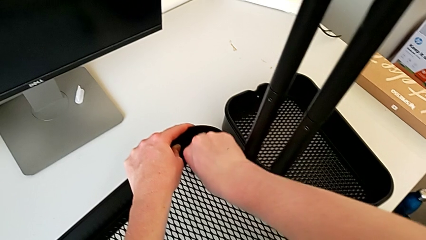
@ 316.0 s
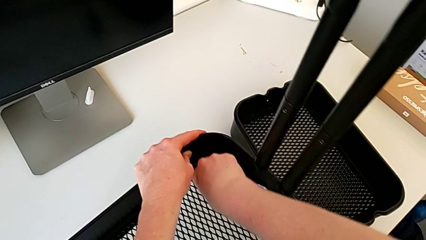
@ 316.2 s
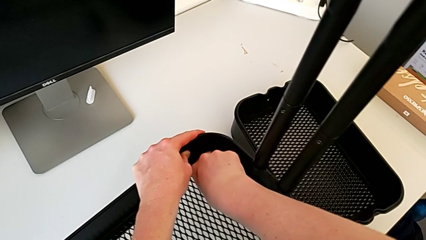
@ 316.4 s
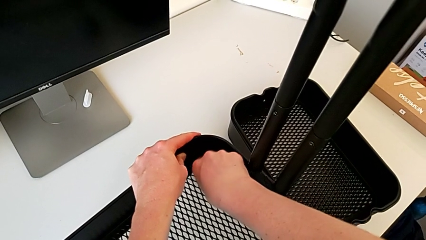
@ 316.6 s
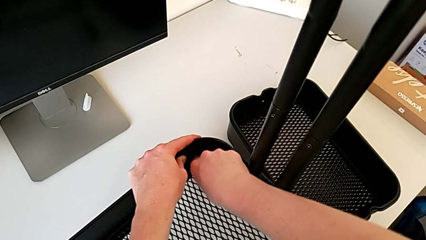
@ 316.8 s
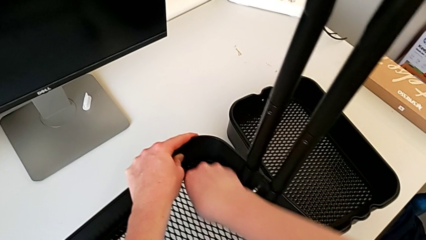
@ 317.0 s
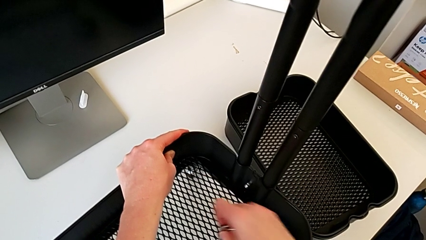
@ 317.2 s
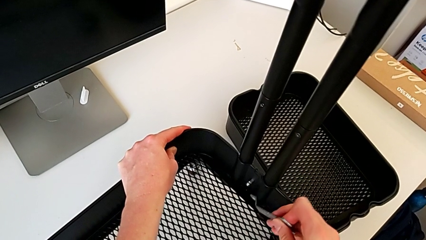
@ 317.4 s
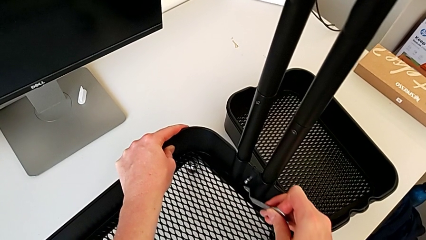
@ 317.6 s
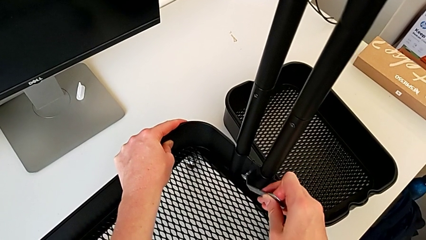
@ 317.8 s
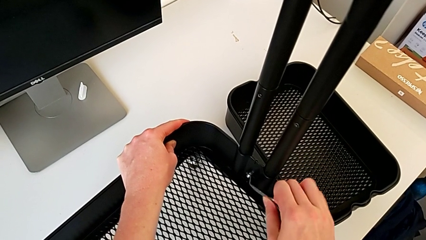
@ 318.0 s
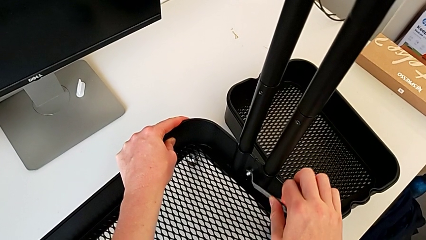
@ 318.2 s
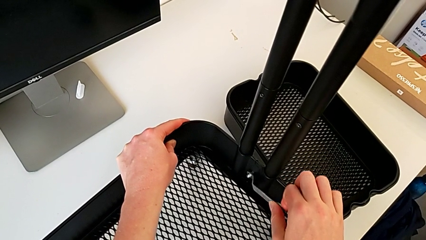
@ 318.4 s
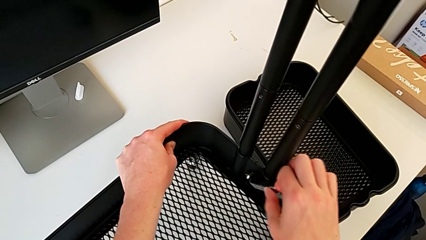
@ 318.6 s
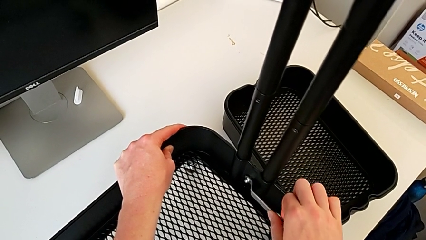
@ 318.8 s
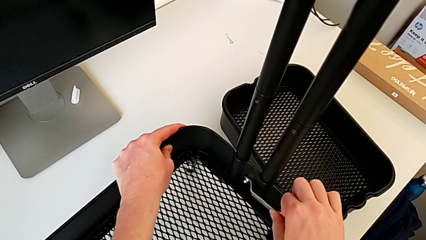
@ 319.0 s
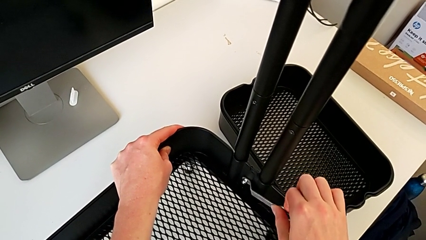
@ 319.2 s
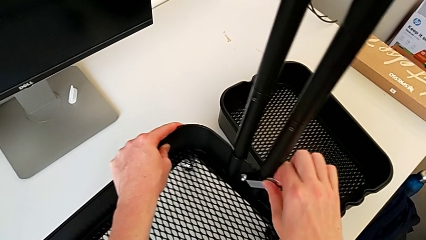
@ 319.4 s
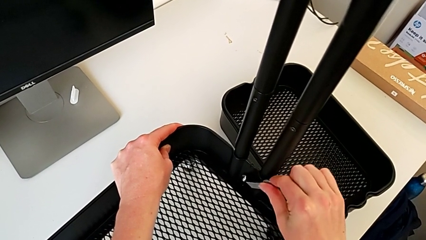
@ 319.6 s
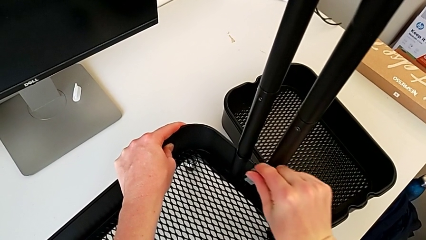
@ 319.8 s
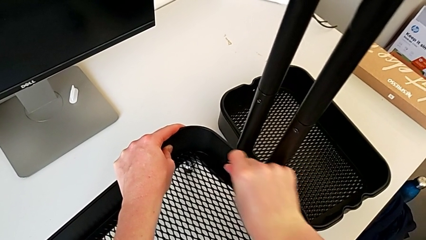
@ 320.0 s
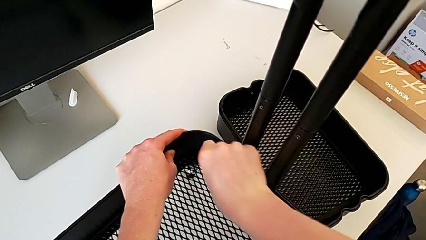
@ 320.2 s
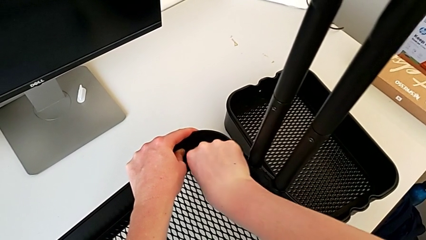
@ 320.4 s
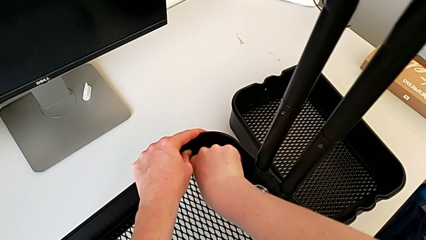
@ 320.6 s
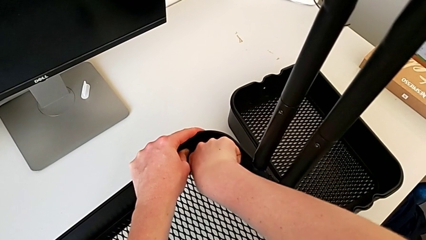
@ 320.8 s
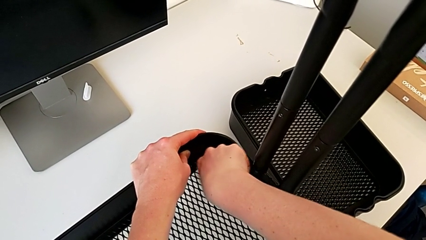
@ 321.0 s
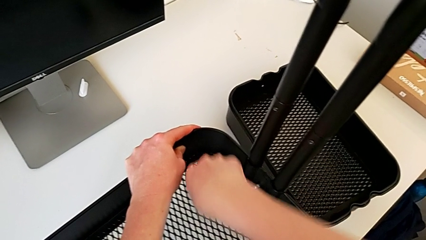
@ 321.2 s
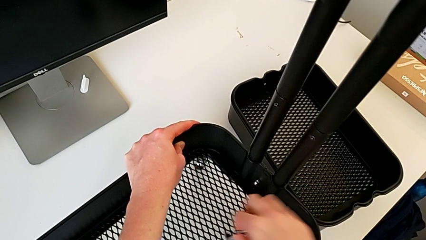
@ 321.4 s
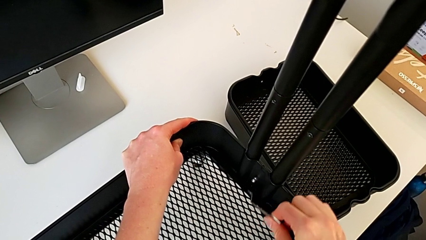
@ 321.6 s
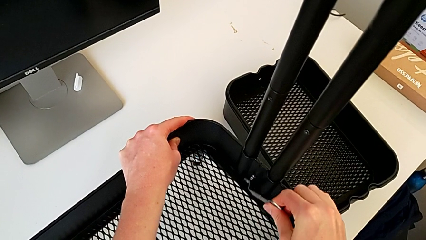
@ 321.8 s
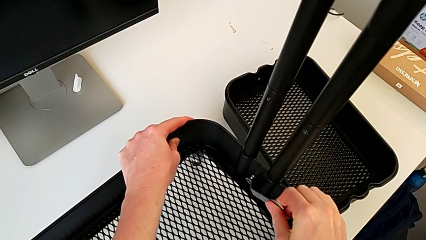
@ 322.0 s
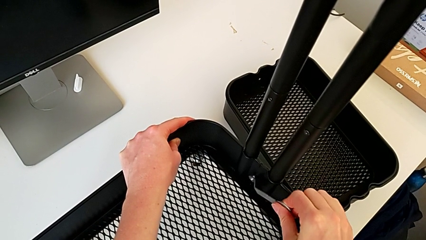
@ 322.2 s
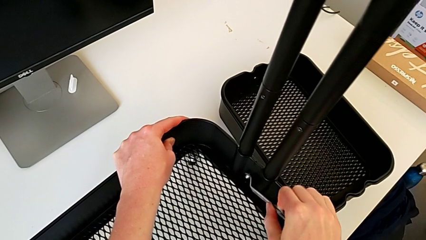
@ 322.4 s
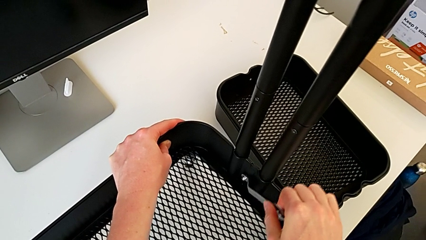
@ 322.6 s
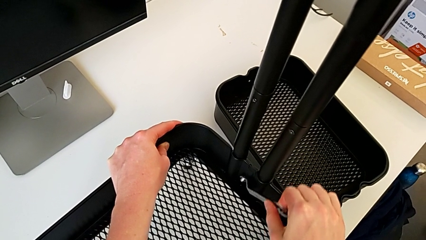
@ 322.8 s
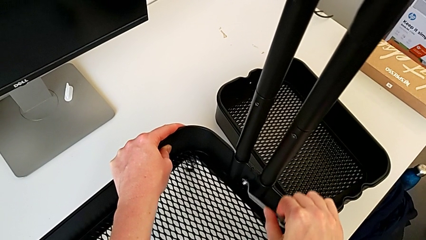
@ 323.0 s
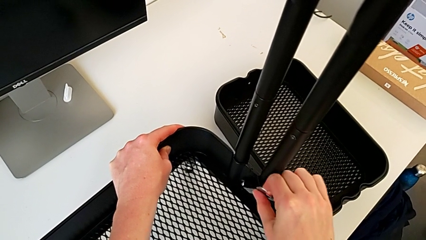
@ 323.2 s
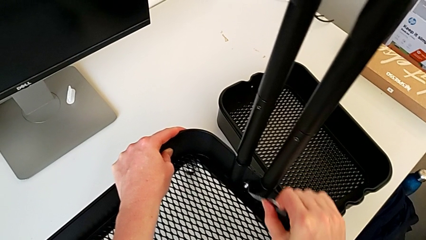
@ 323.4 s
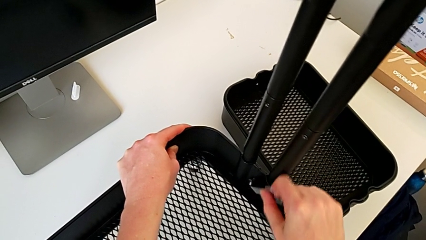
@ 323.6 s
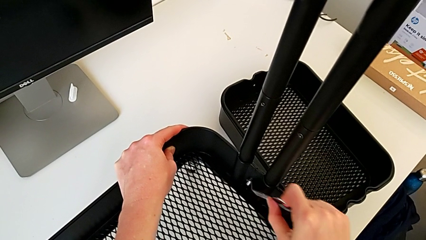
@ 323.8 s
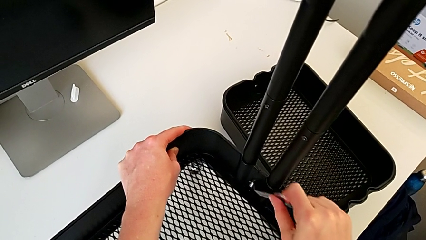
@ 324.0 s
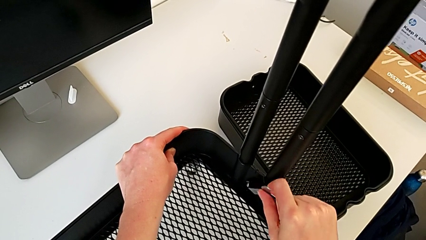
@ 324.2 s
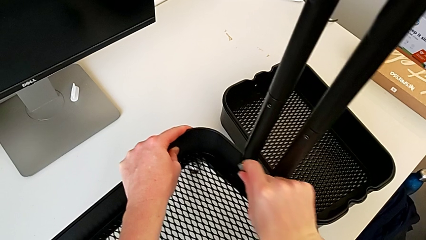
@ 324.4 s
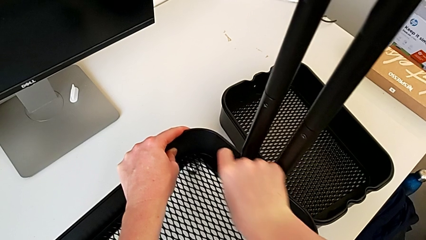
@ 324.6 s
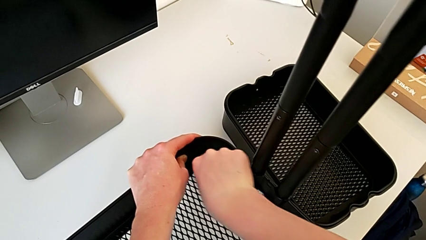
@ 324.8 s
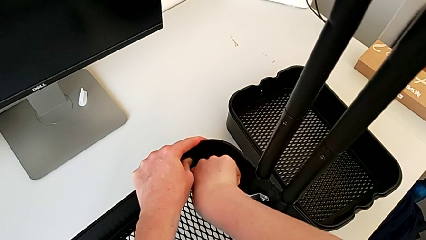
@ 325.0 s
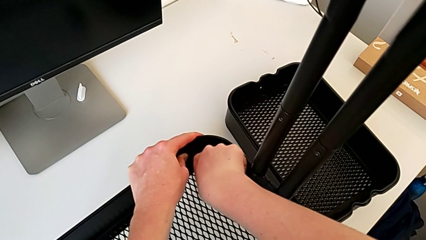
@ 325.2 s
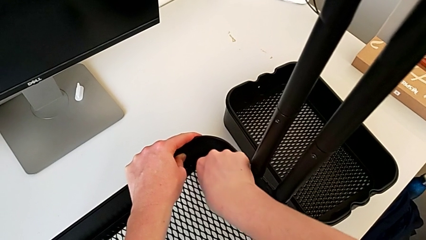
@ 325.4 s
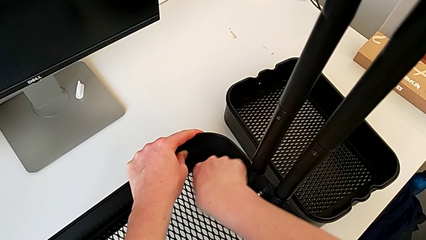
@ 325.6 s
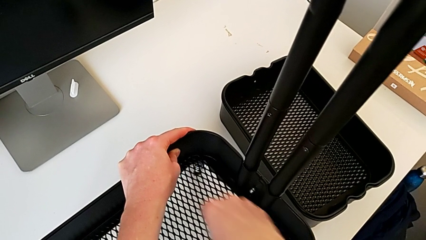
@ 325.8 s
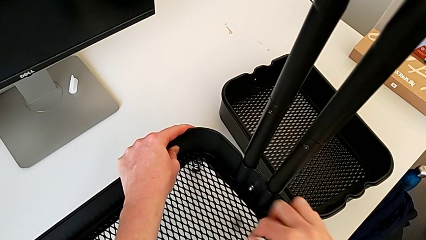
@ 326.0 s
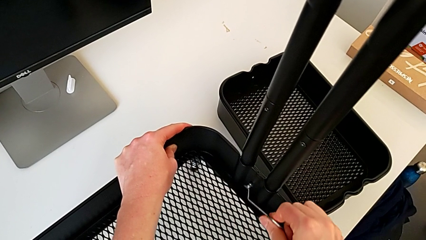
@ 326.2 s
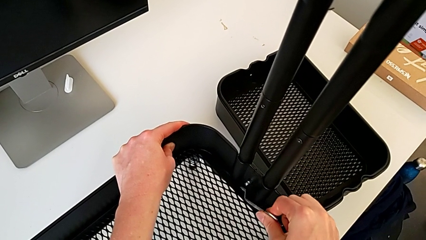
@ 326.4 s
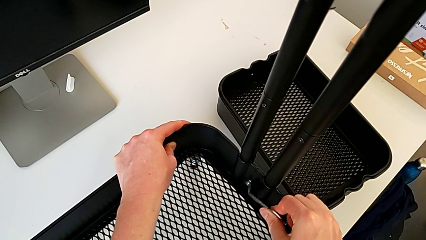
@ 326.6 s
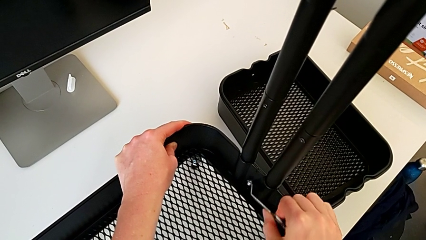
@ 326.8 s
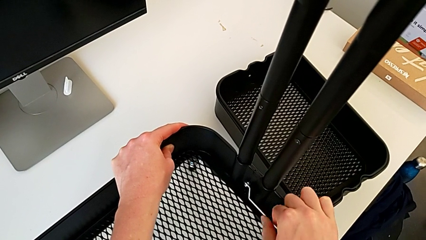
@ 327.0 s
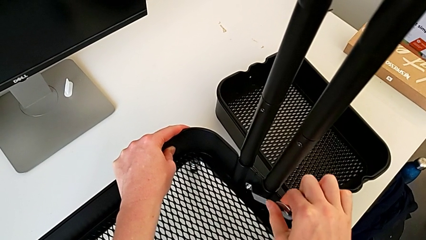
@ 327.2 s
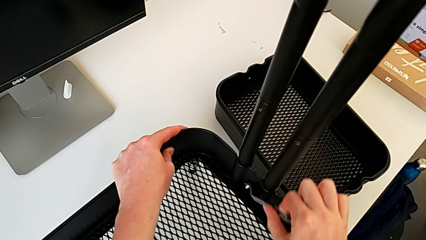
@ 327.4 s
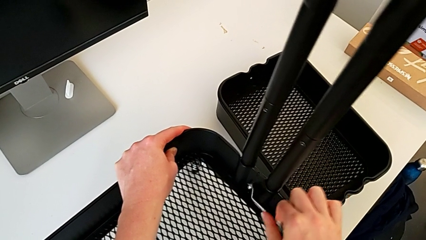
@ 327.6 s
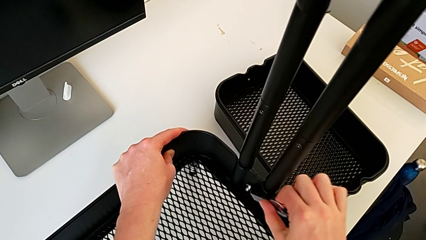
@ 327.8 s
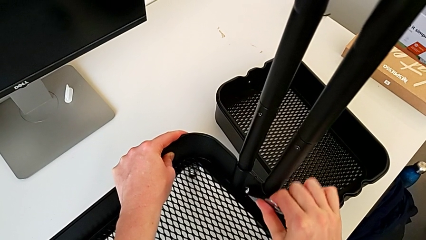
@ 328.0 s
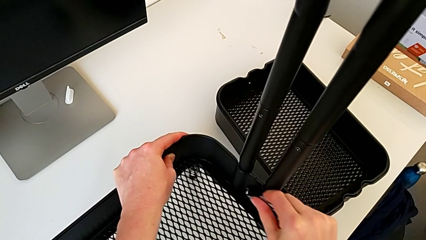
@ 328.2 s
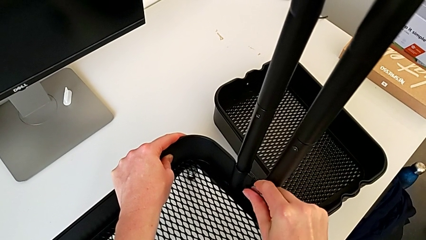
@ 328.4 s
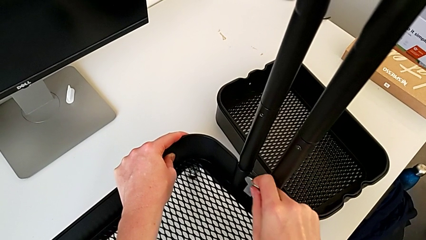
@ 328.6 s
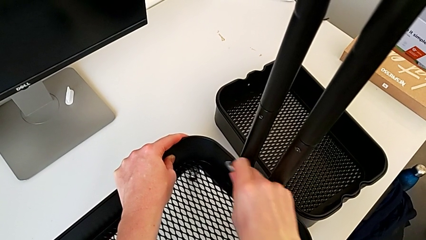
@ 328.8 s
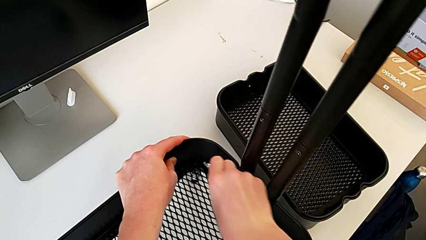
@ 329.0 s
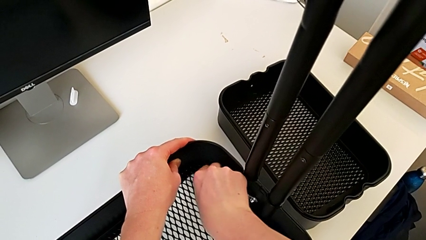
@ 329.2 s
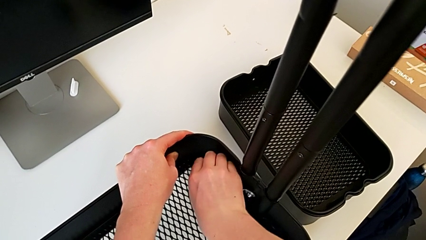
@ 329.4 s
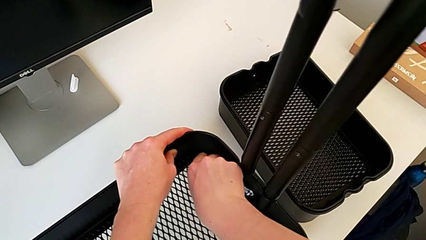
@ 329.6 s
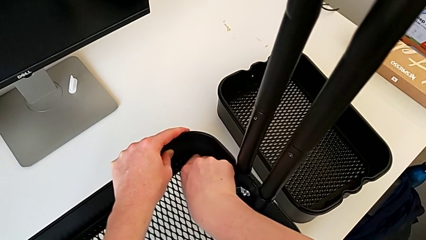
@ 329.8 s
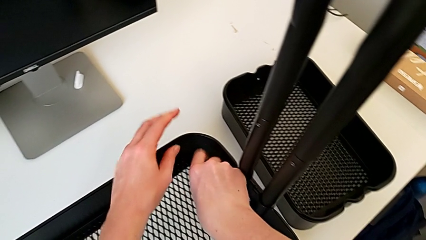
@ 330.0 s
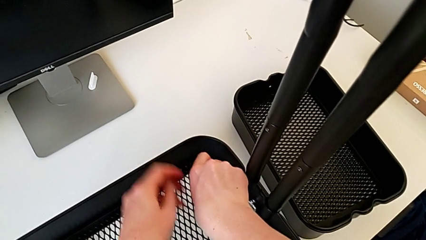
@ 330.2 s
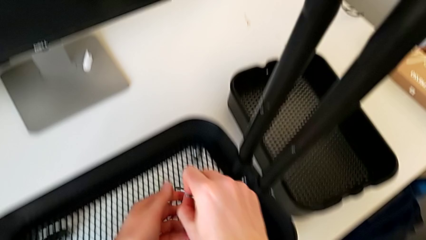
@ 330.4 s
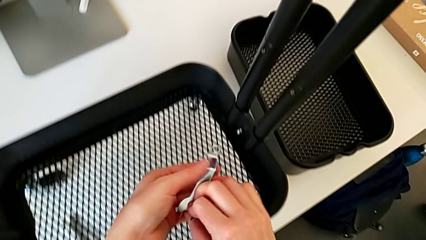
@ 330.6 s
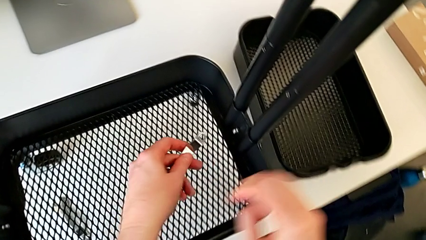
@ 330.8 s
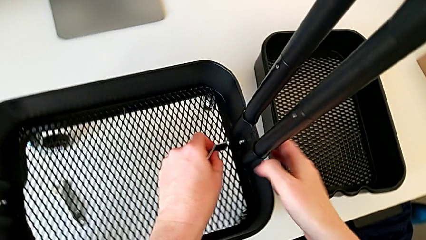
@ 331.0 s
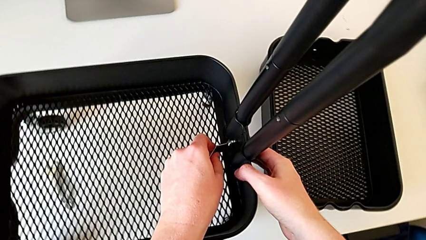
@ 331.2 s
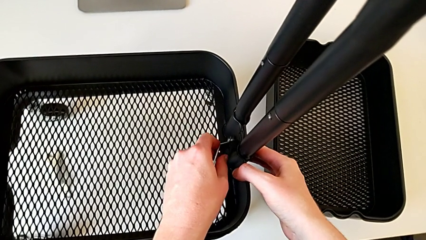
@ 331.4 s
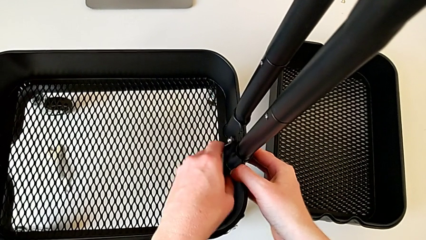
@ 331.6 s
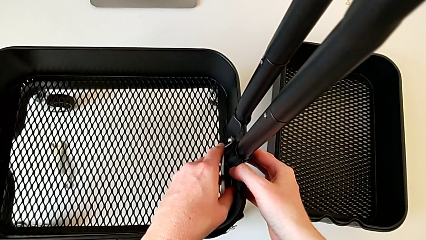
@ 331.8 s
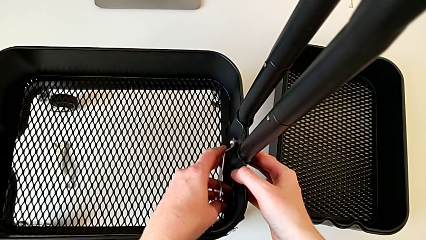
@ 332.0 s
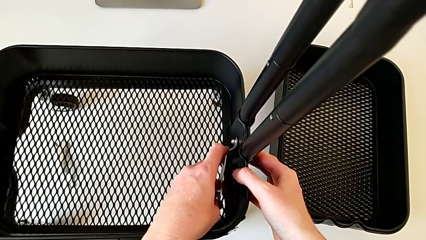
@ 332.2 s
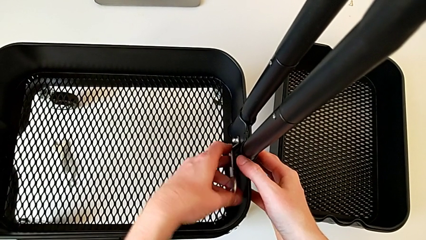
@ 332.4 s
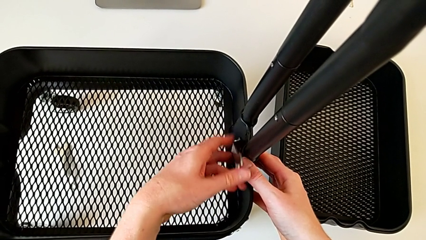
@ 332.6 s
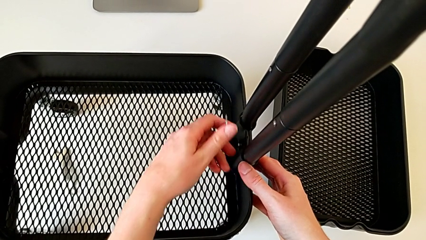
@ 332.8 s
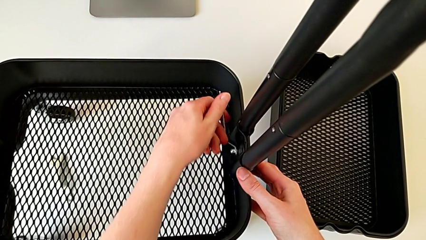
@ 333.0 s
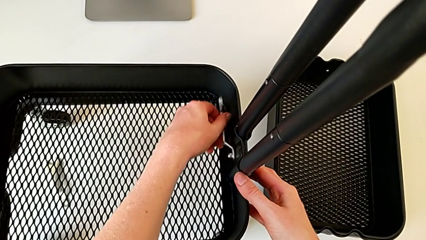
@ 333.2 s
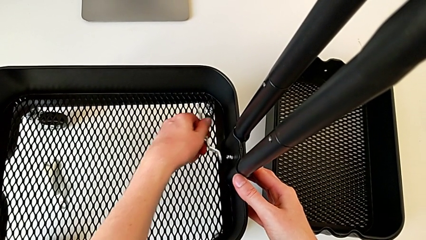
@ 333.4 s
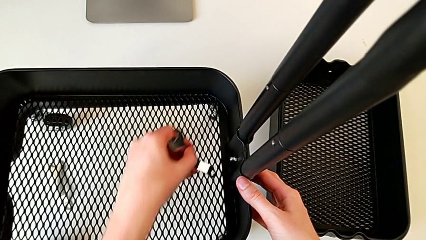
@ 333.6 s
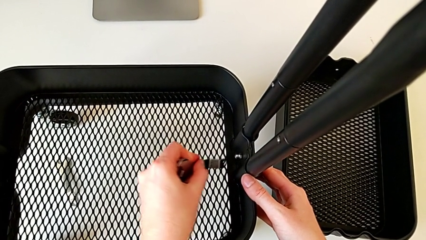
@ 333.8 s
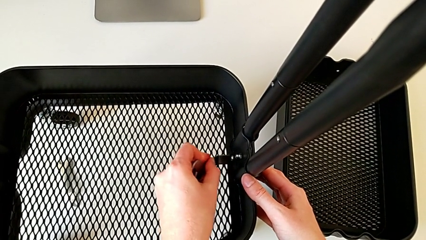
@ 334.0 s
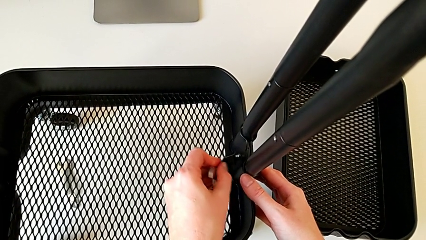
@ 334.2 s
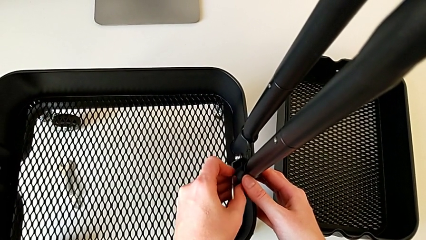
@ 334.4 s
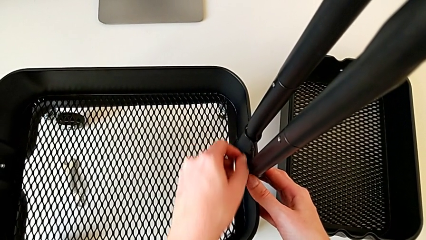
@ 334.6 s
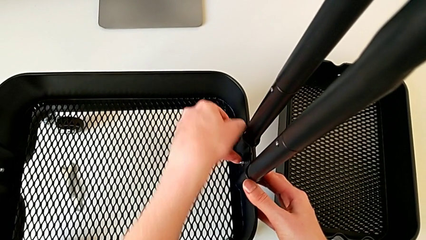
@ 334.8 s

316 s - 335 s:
The camera wearer is disassembling the bottom tray. They begin to unscrew the fifth hexagon cap nut.
